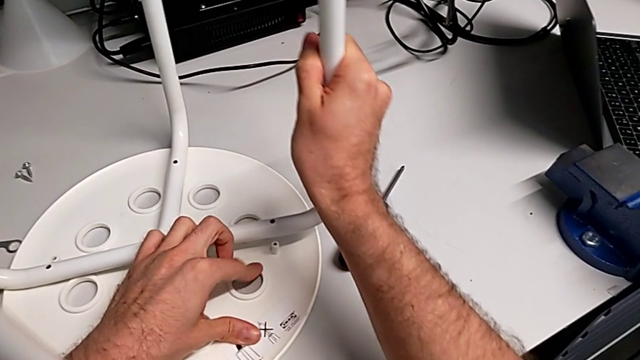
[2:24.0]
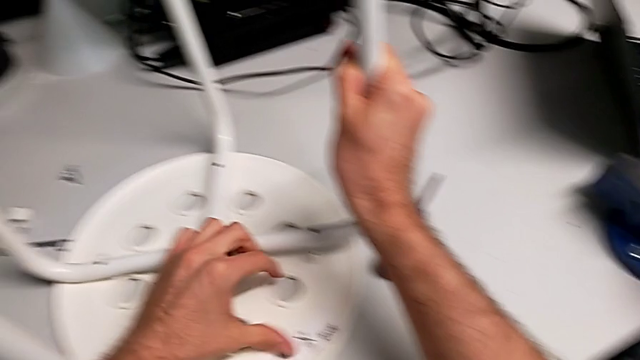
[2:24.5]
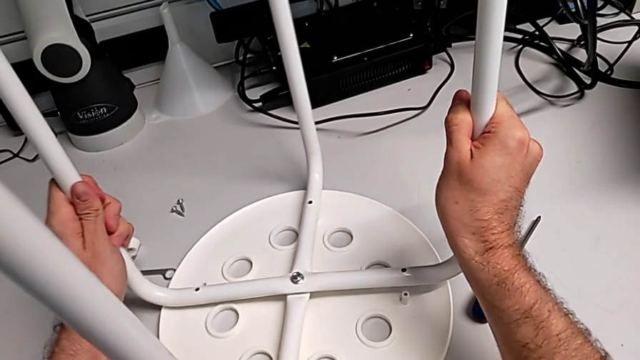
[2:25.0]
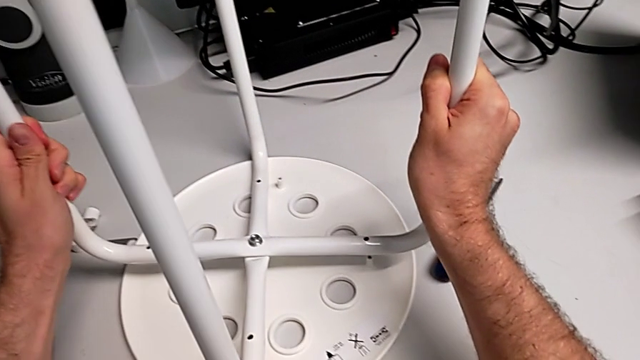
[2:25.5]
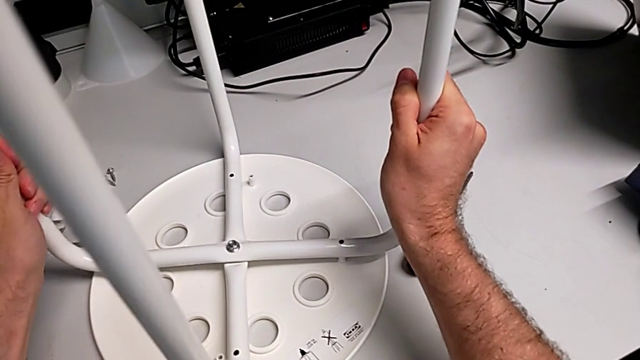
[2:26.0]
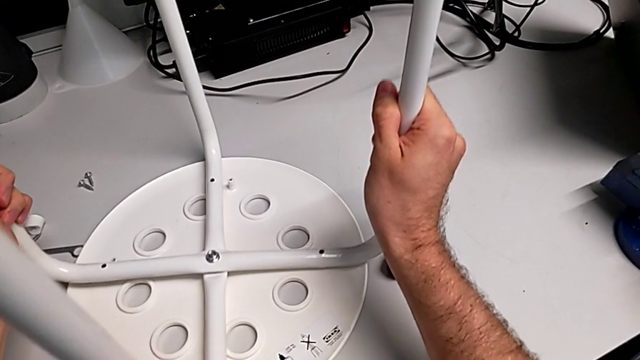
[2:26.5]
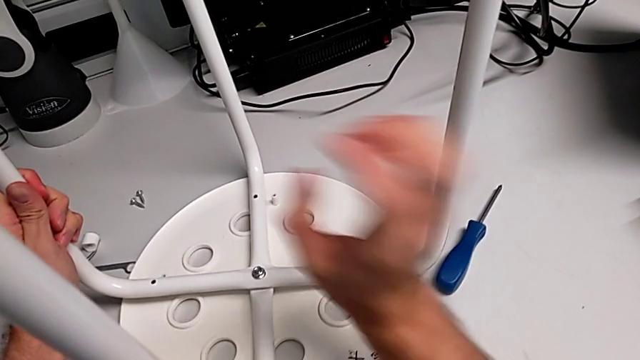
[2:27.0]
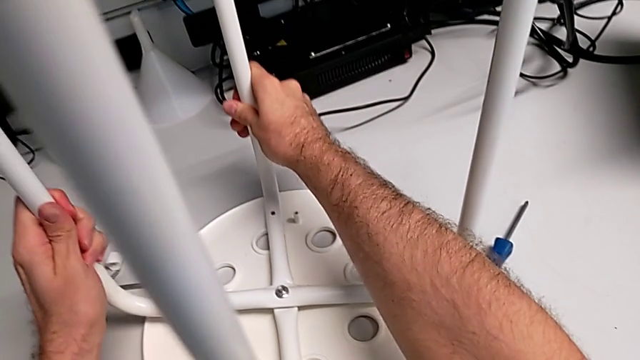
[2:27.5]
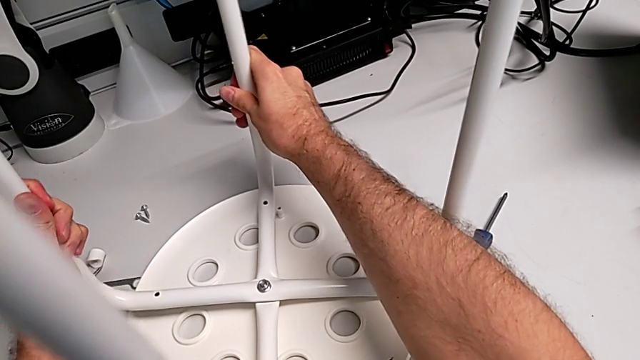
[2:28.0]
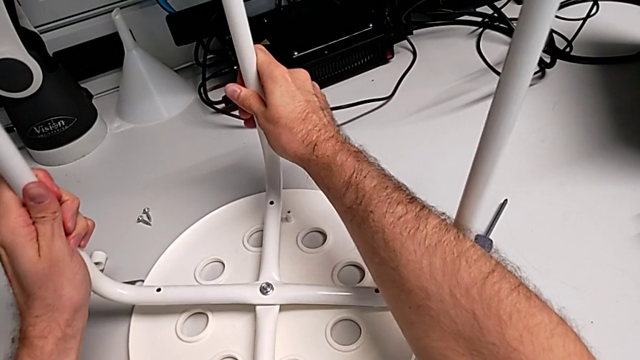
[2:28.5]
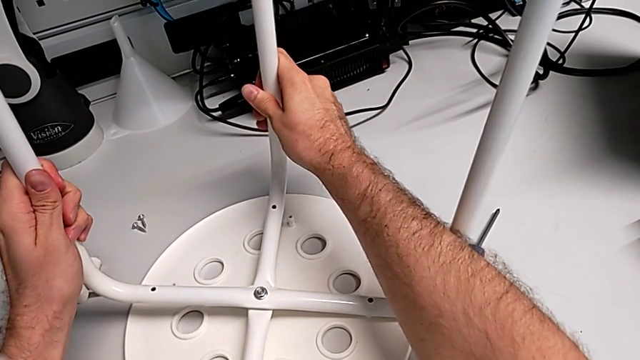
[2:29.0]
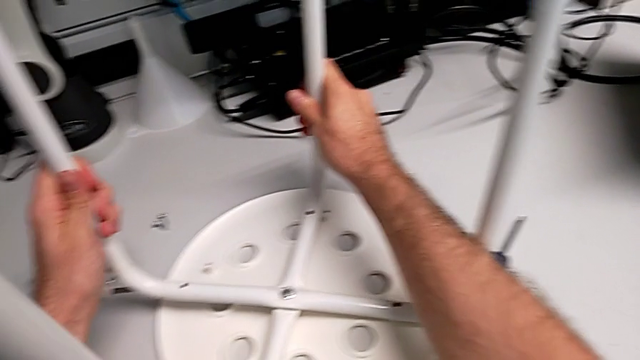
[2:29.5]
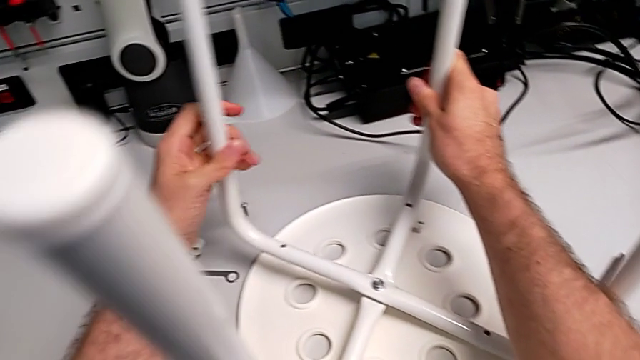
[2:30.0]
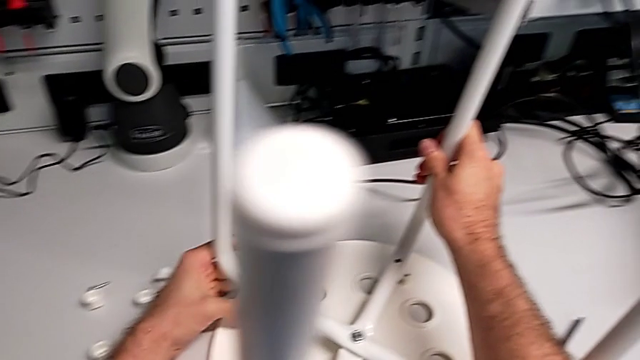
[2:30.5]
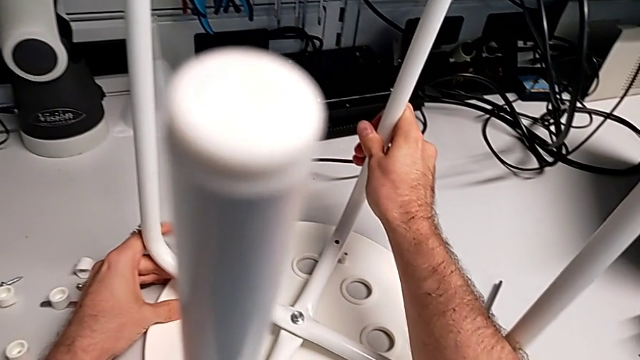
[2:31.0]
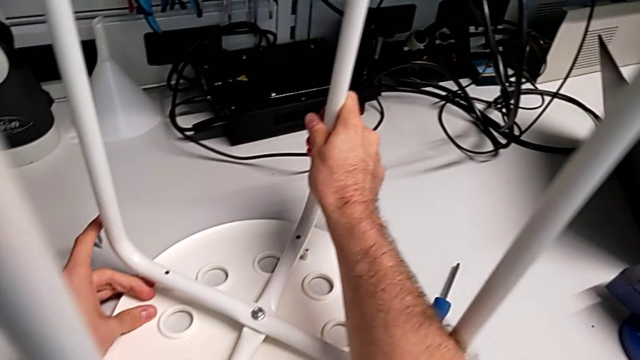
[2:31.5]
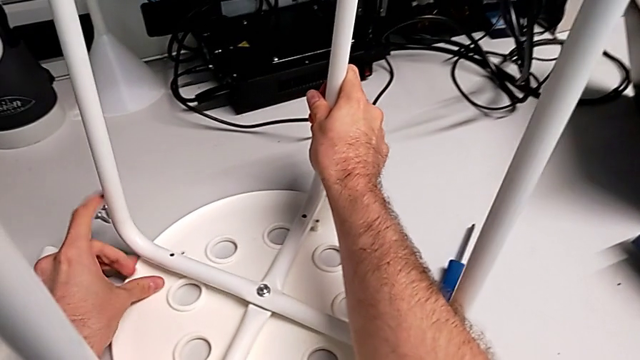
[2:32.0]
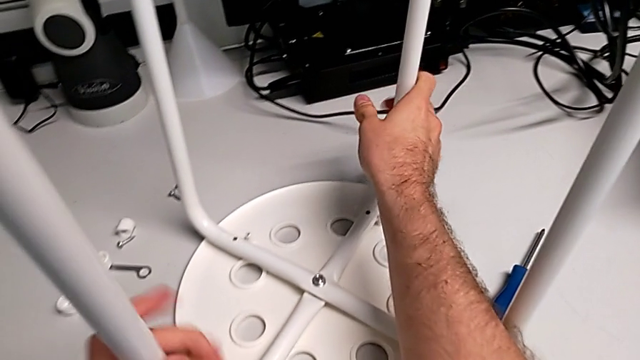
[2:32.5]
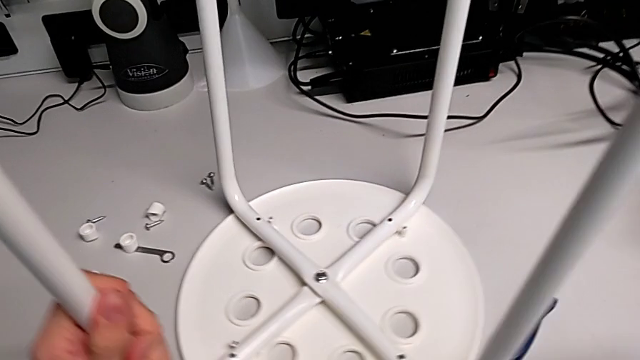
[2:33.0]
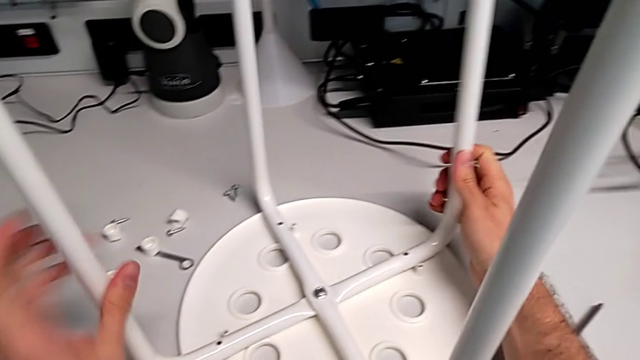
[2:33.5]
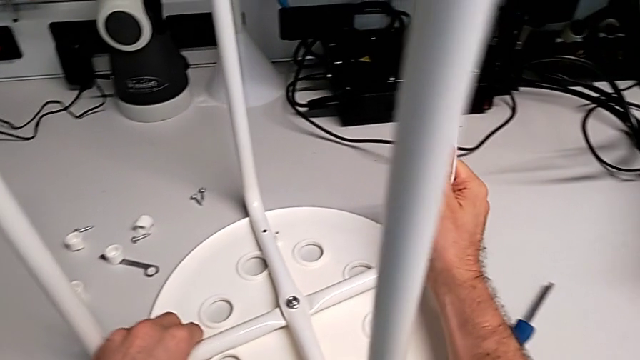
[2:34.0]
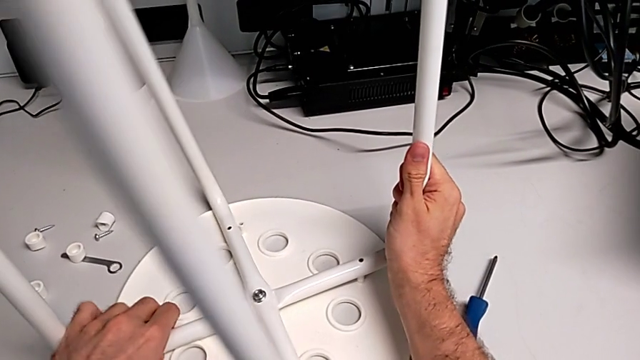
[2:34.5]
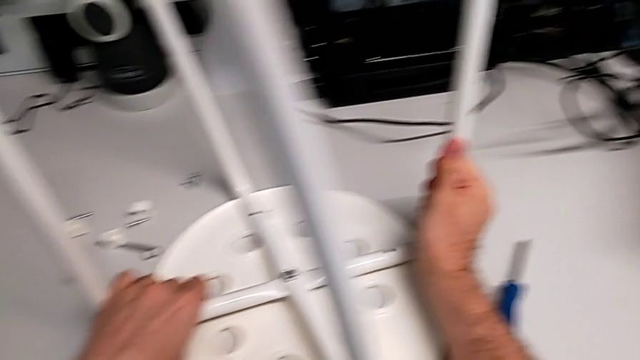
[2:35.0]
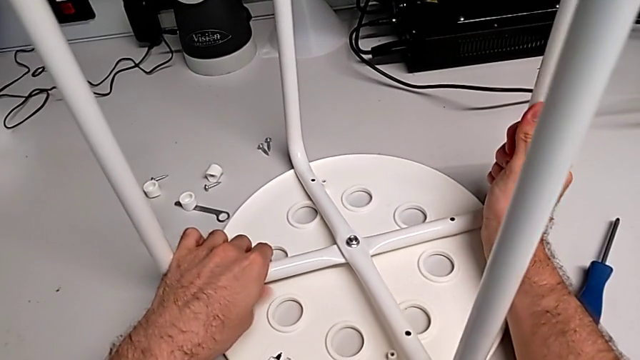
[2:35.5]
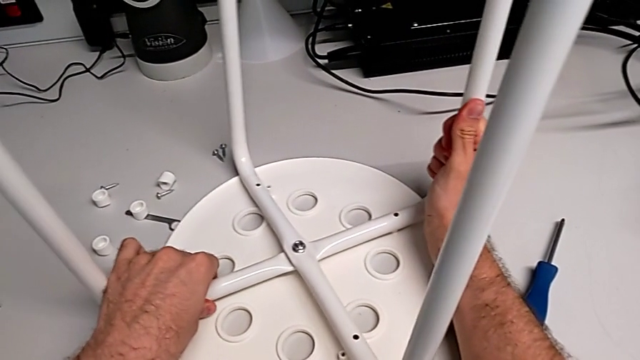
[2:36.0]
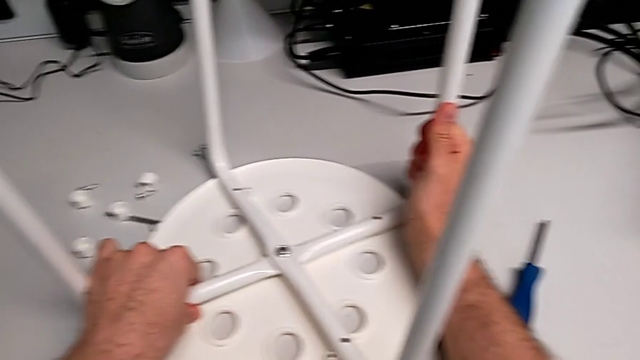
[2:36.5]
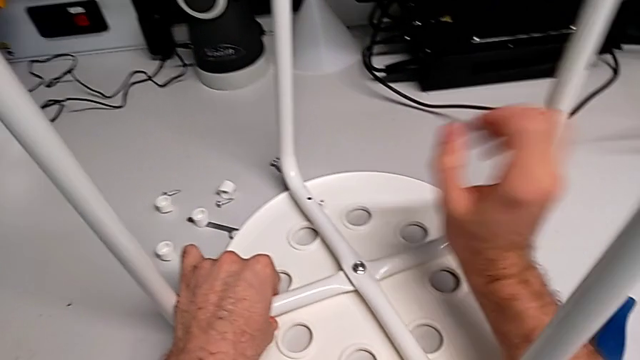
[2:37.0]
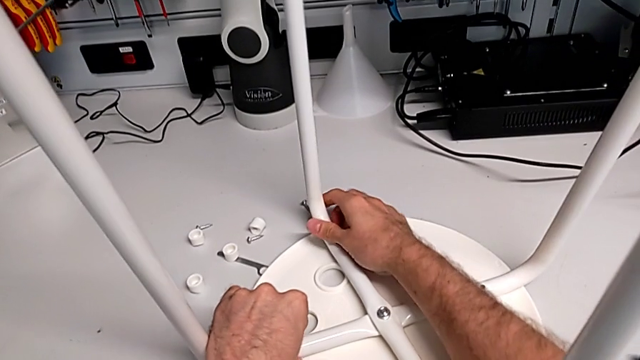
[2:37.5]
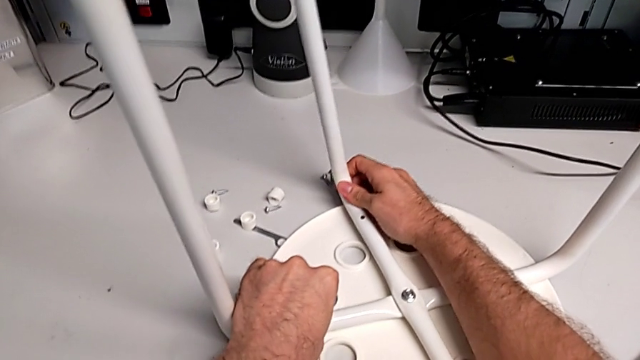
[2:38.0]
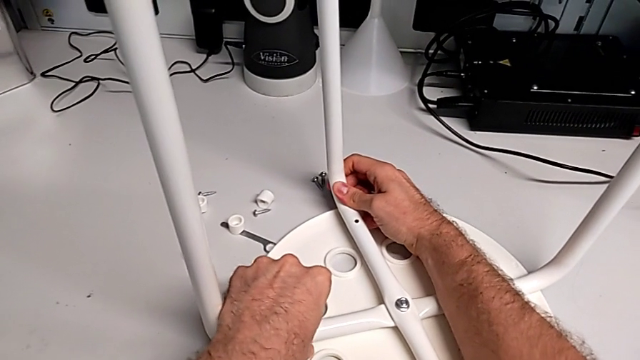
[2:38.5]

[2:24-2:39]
The camera wearer is assembling the seat. They begin to align the leg.

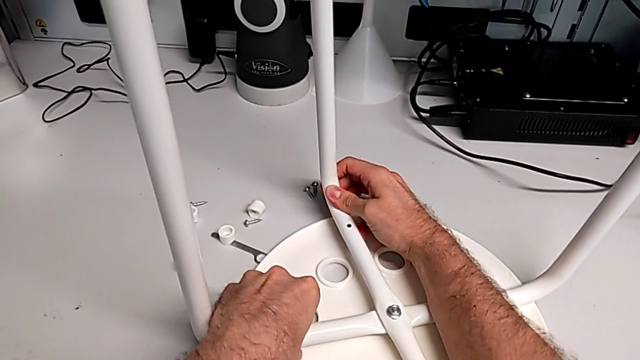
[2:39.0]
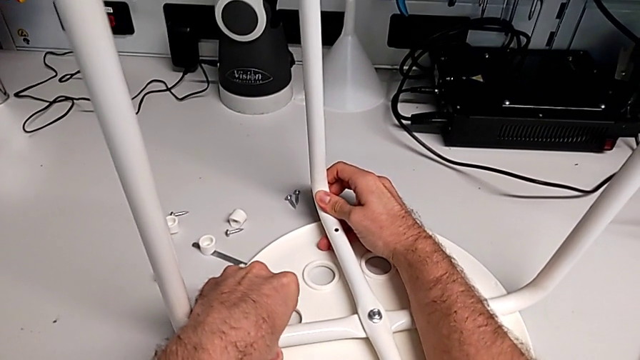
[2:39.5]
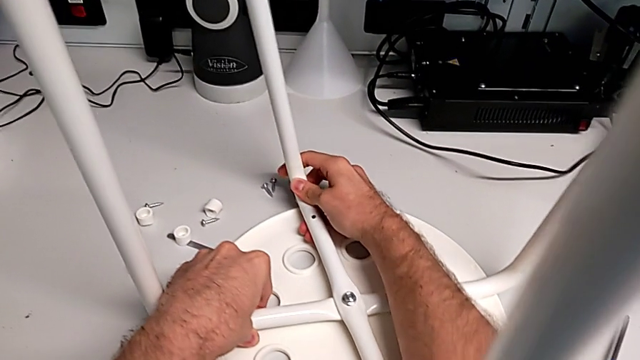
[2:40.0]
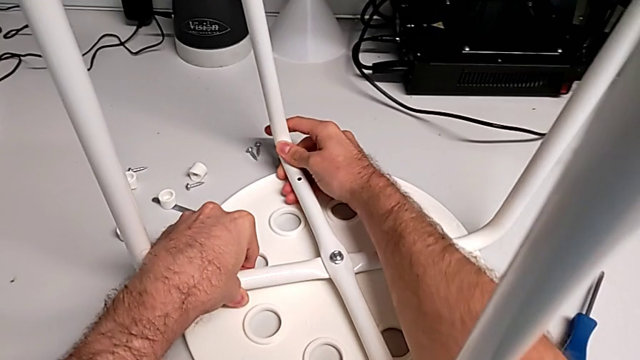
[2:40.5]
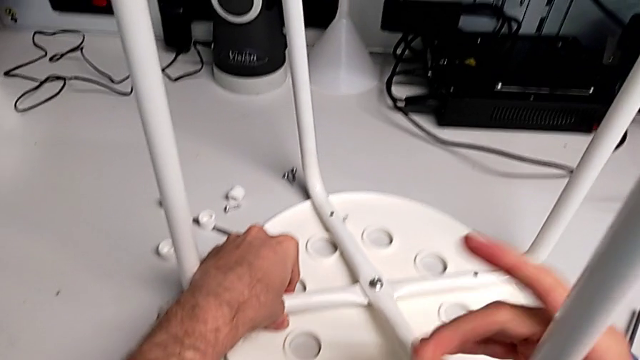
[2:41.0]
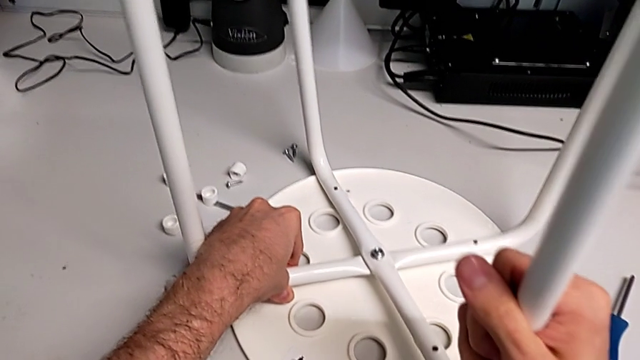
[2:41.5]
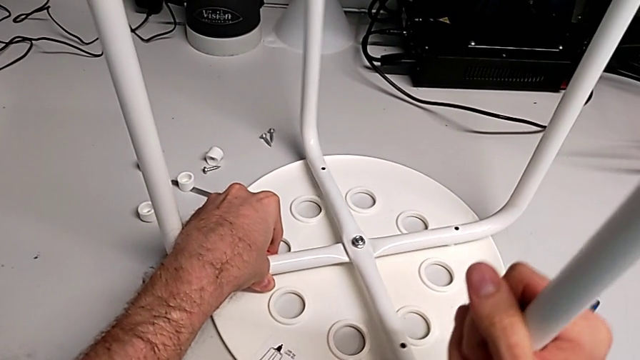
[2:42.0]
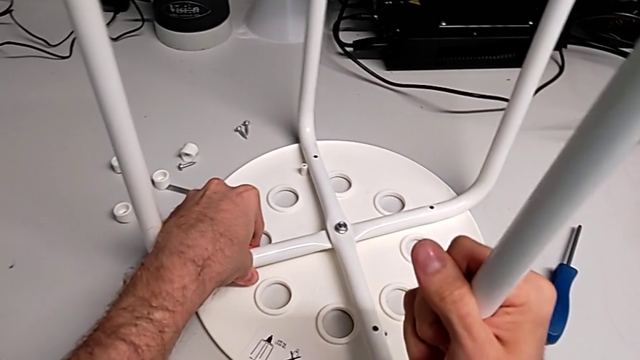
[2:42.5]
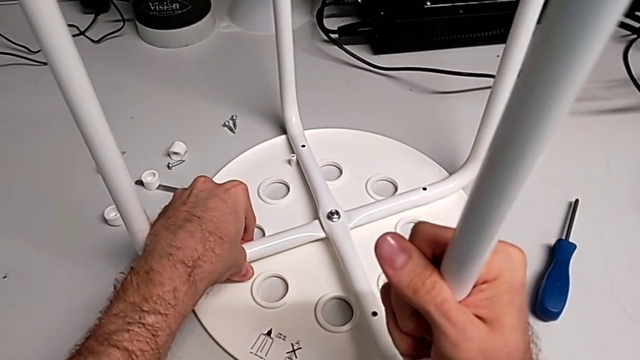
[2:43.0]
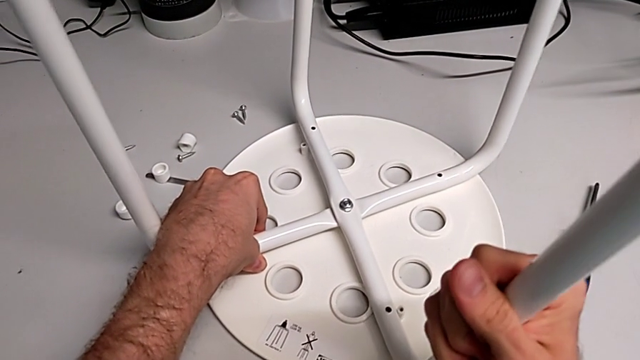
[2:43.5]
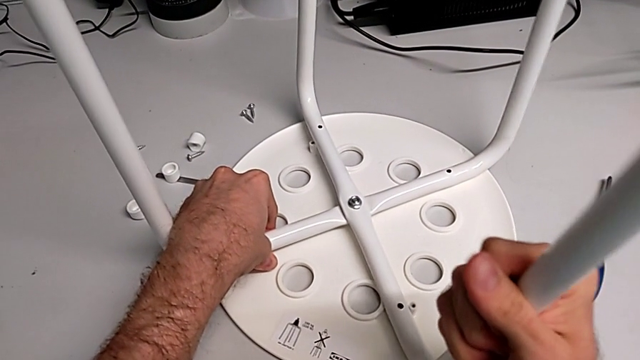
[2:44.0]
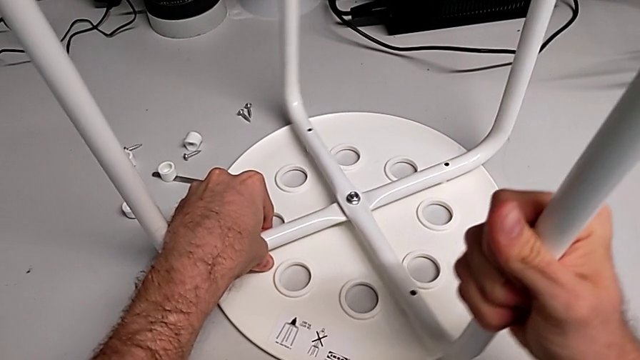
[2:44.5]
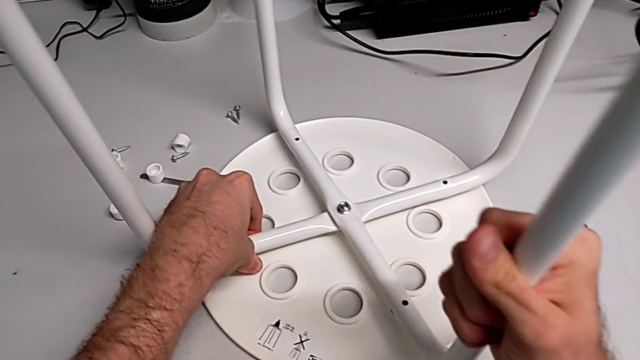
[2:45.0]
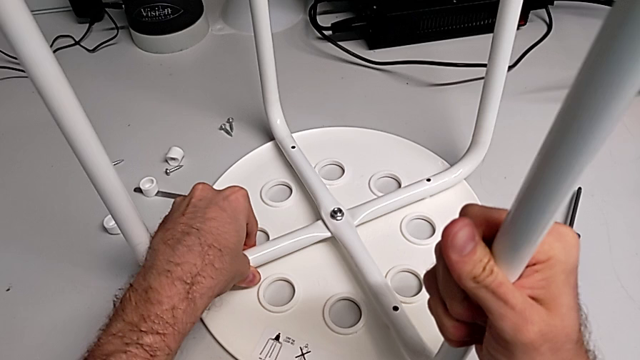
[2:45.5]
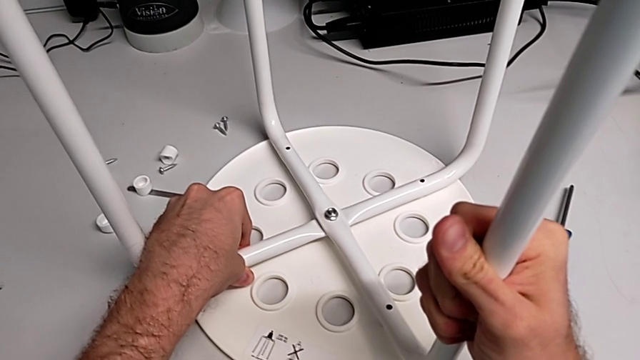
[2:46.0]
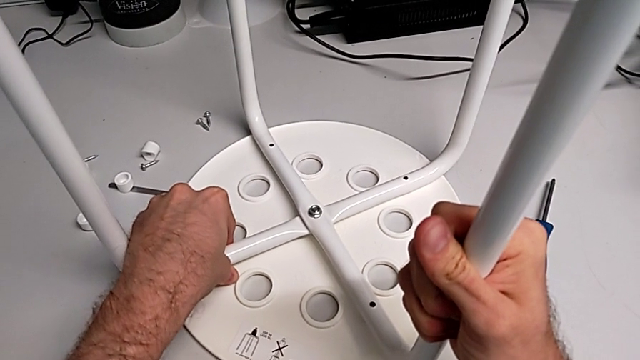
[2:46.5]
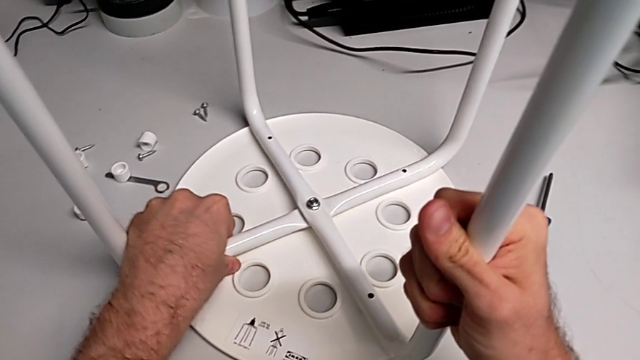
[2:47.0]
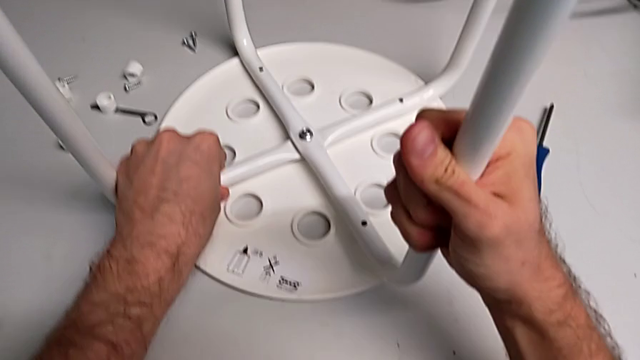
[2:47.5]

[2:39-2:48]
The camera wearer is assembling the seat. They keep aligning the leg.
